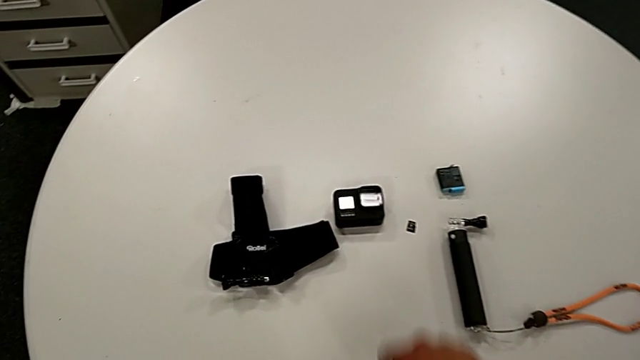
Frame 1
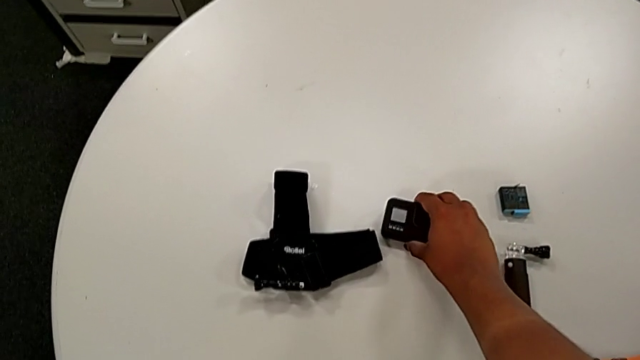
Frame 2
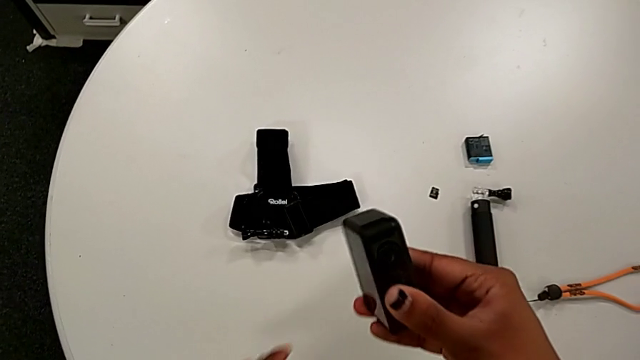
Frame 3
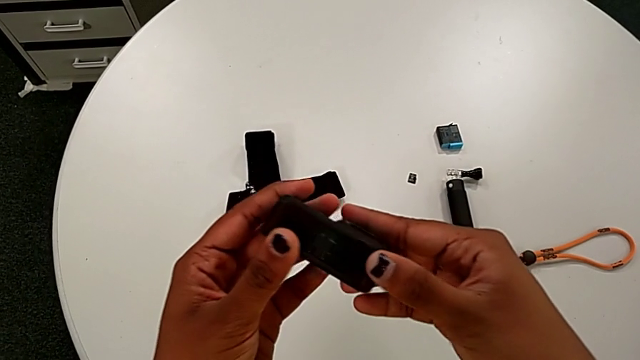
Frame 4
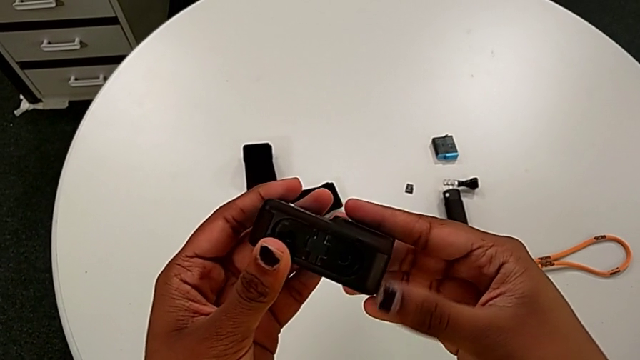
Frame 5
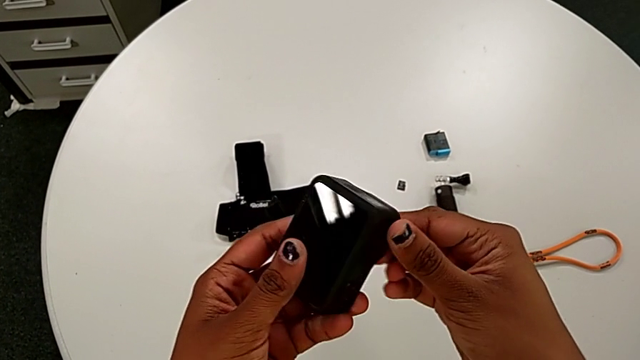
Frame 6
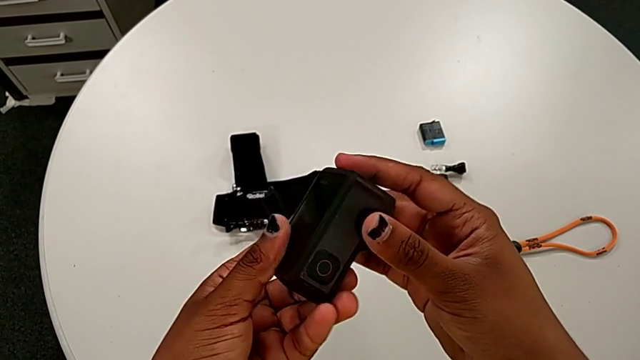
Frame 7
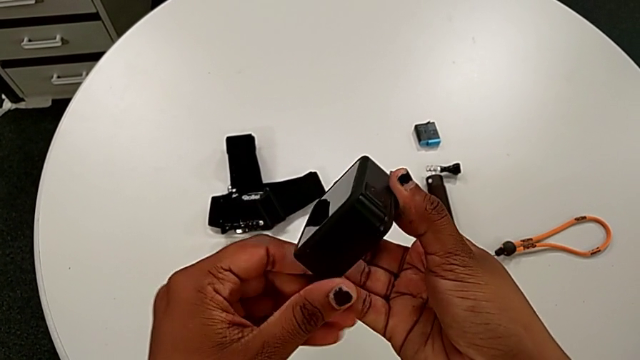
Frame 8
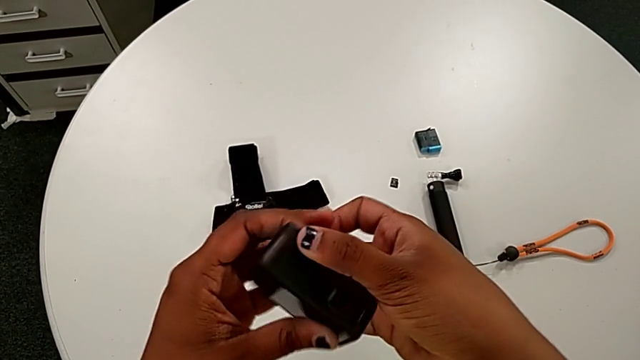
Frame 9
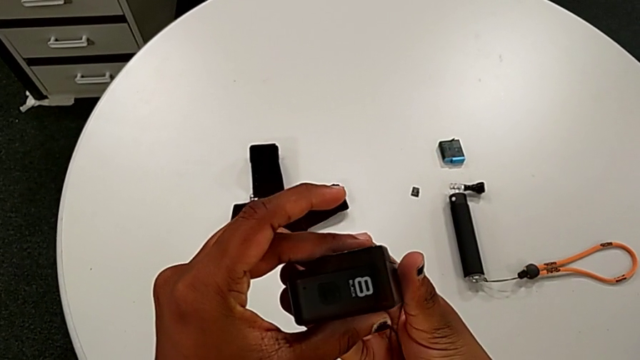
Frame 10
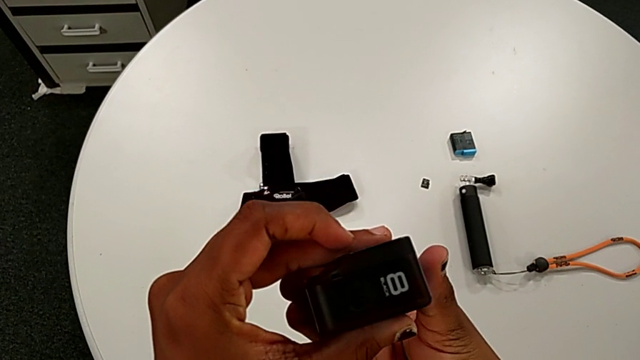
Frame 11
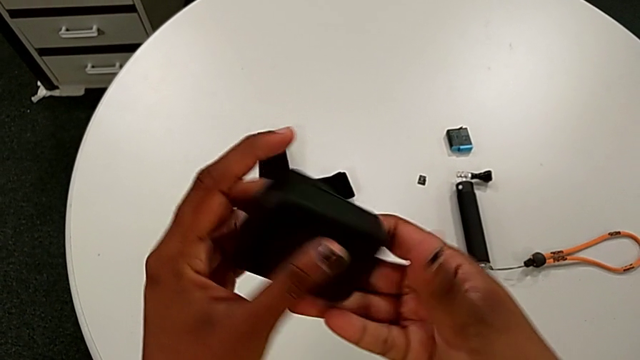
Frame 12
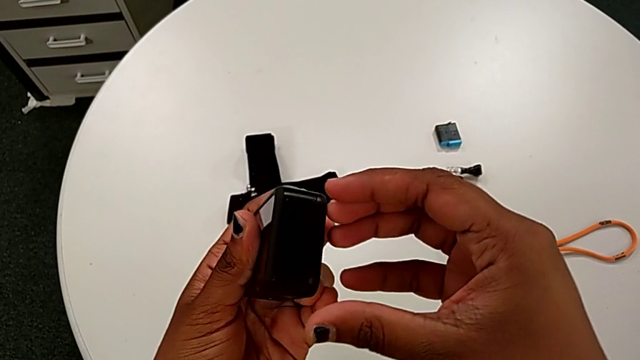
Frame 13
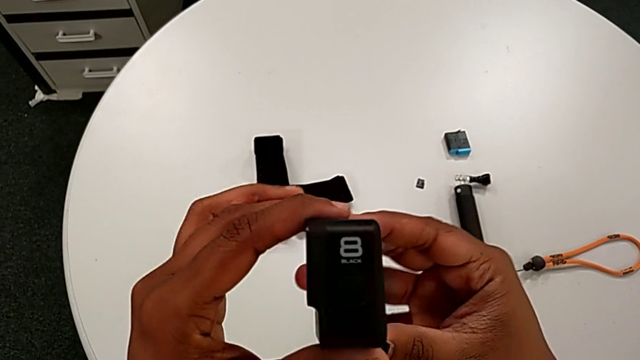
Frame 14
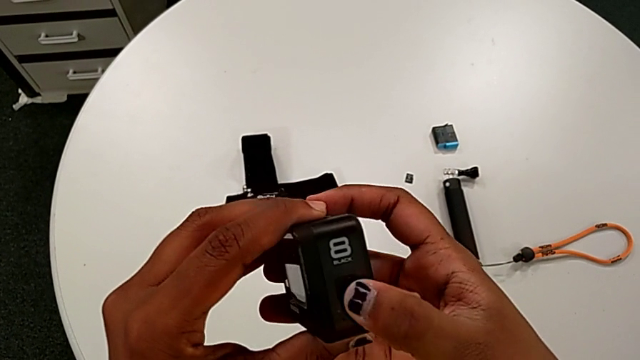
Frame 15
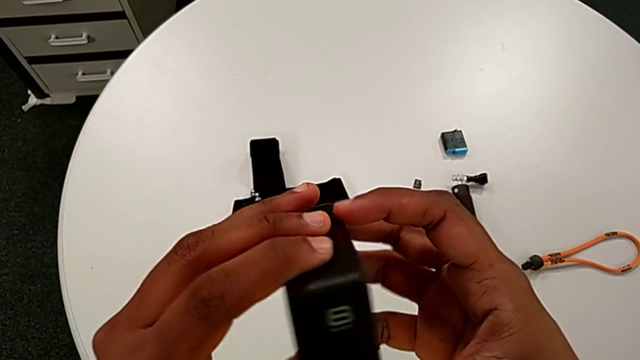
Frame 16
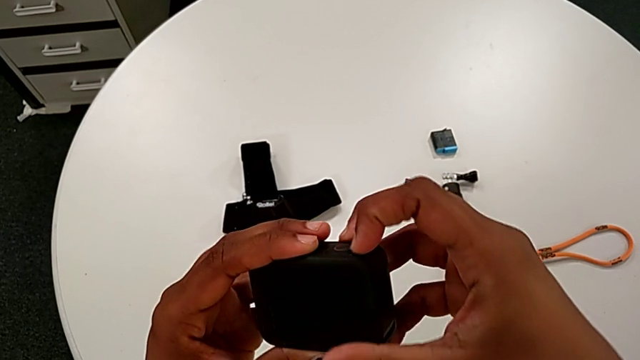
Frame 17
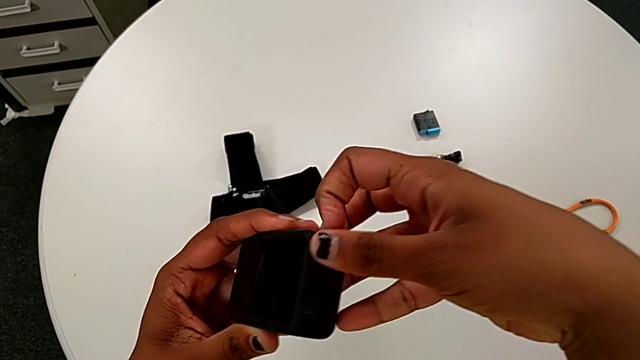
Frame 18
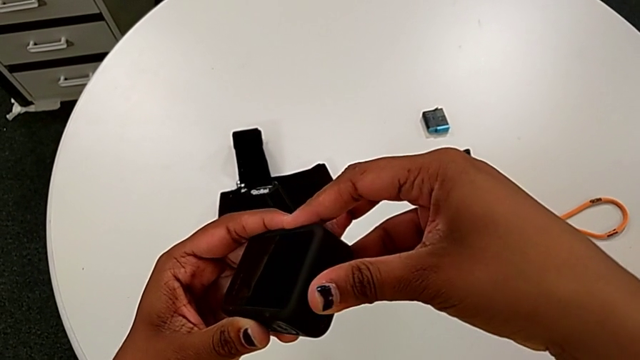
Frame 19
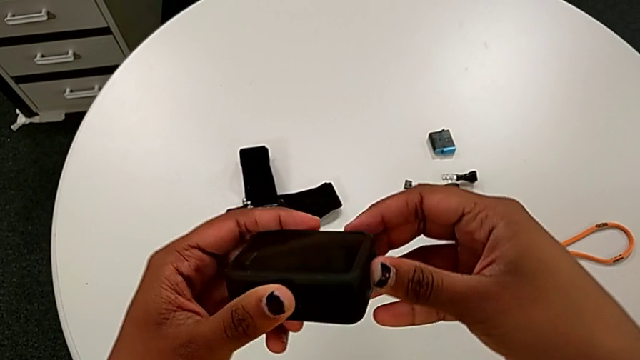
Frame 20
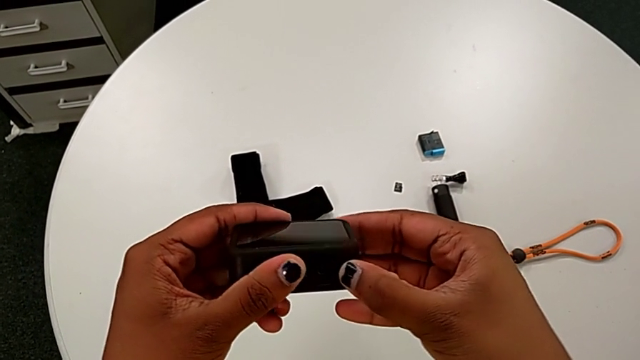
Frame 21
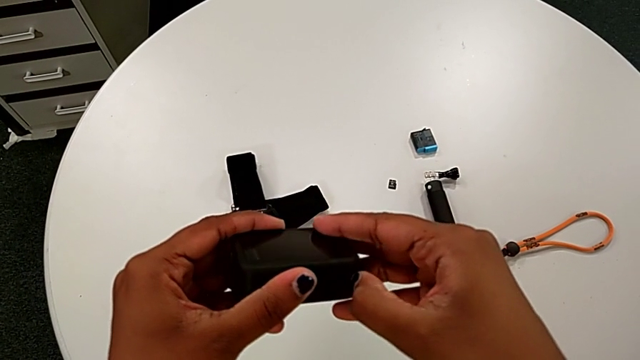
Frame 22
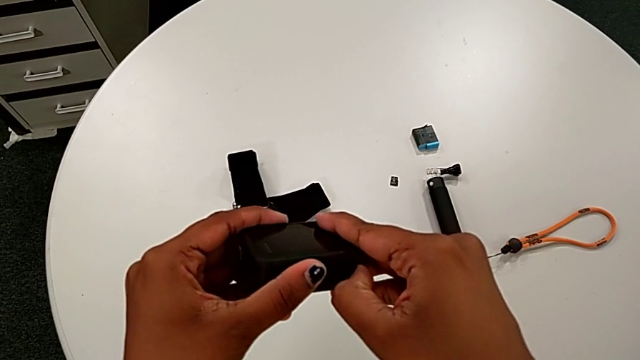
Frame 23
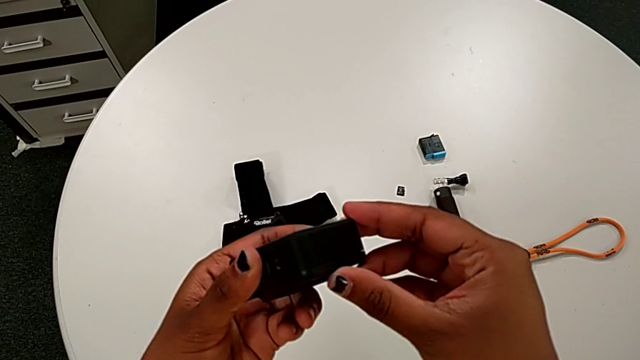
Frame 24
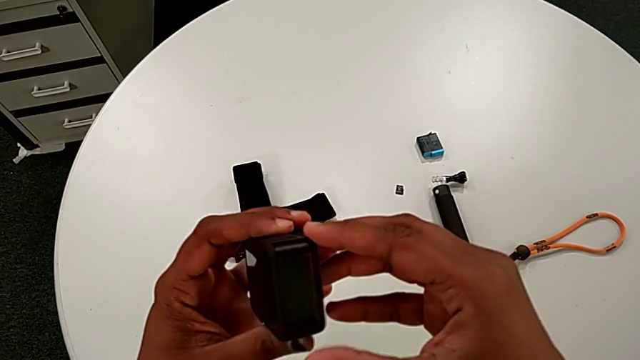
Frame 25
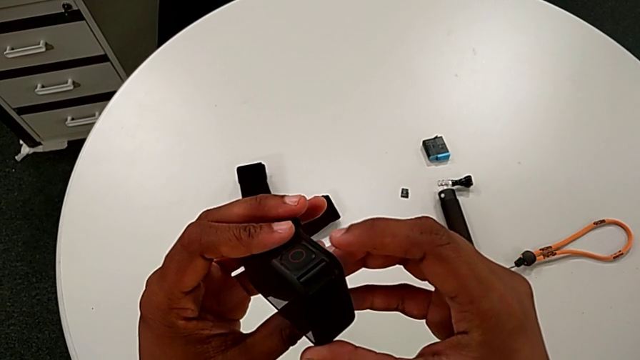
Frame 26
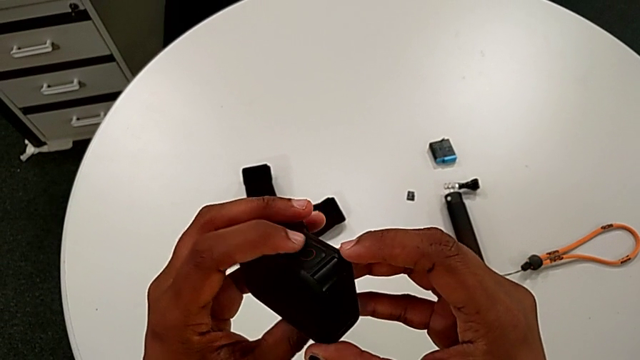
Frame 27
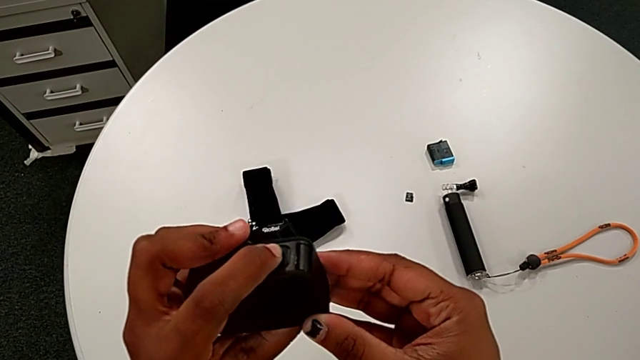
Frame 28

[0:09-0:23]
The camera wearer inspects a black GoPro. They lift the GoPro, rotate it, pull the battery door and rotate the GoPro.

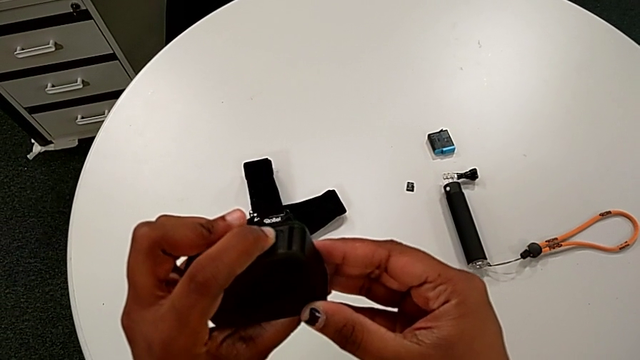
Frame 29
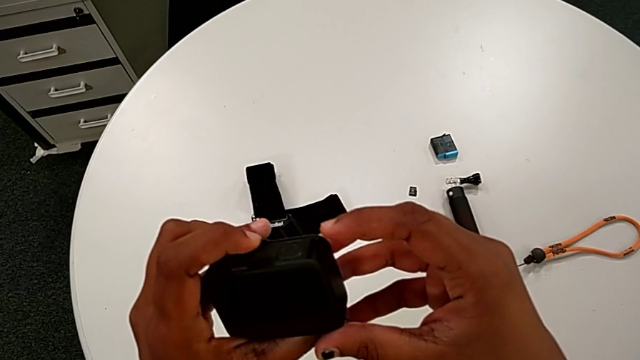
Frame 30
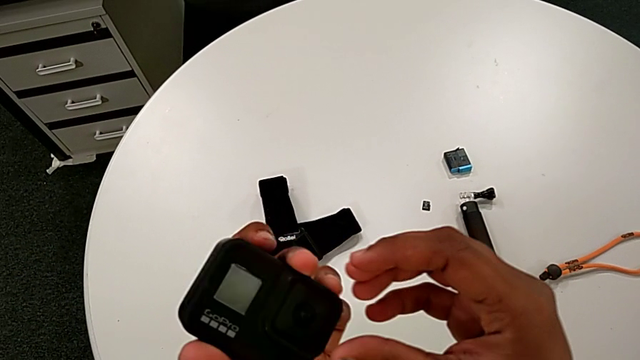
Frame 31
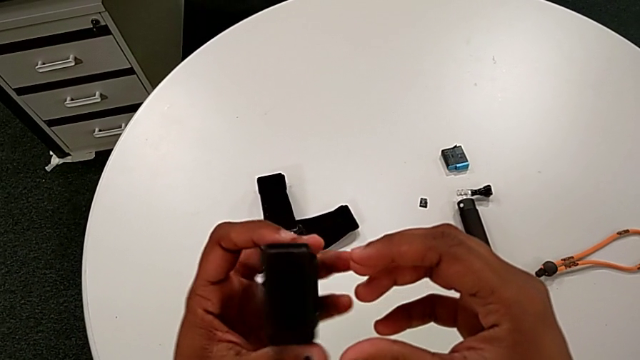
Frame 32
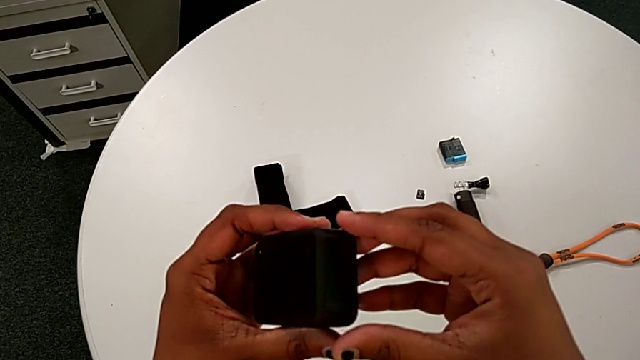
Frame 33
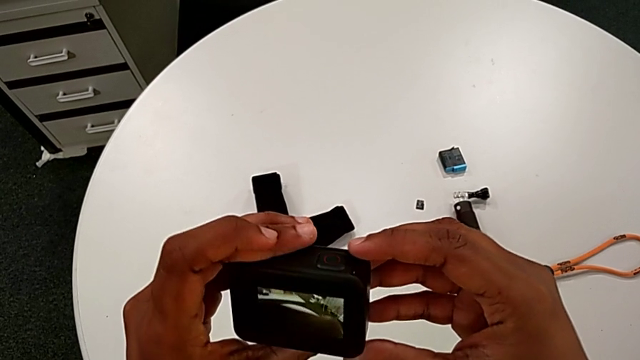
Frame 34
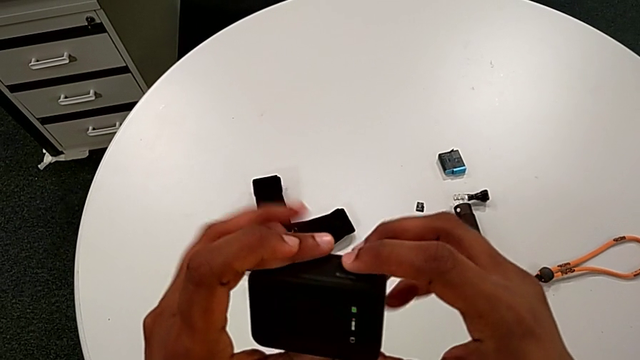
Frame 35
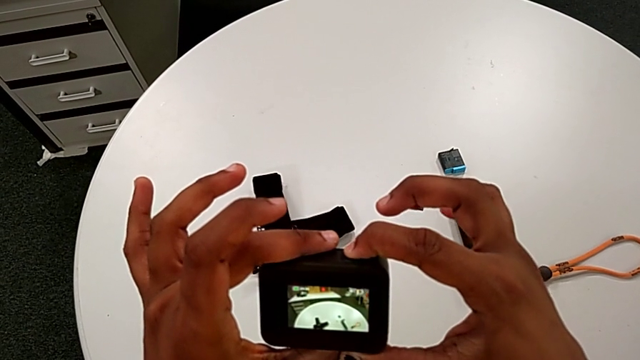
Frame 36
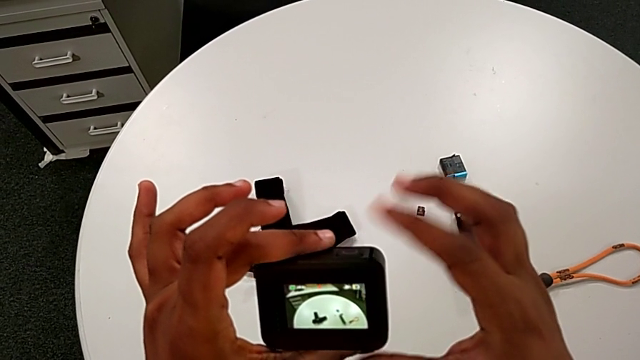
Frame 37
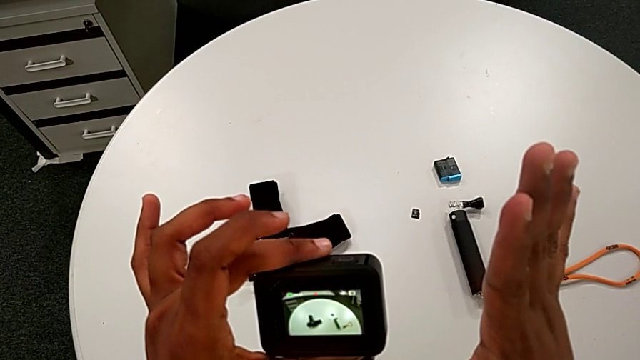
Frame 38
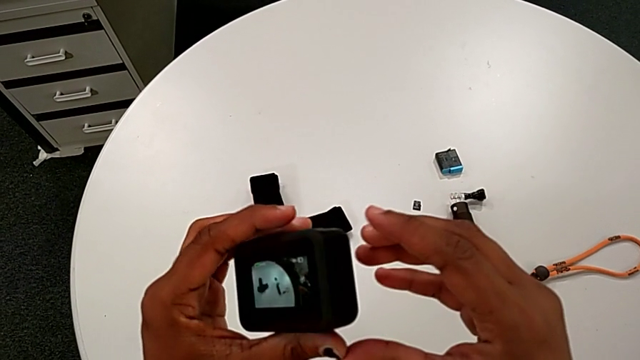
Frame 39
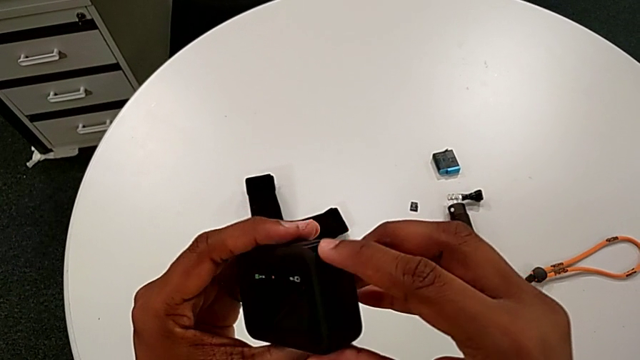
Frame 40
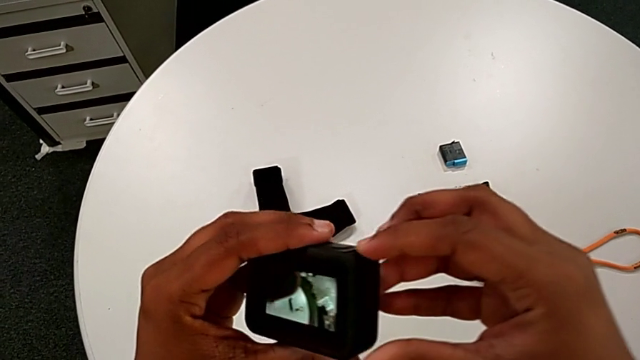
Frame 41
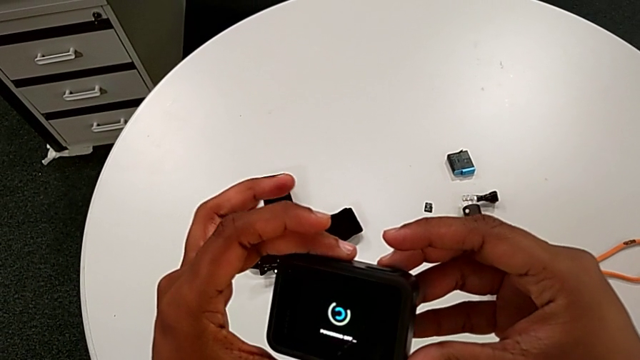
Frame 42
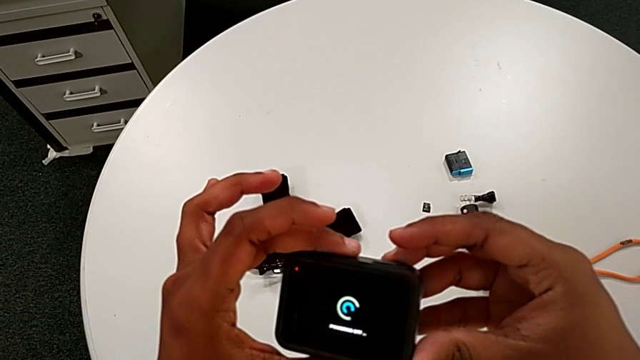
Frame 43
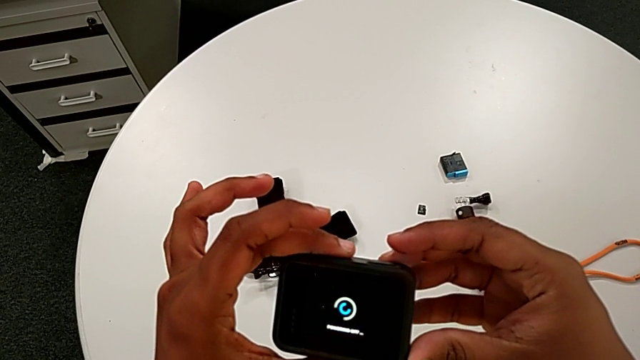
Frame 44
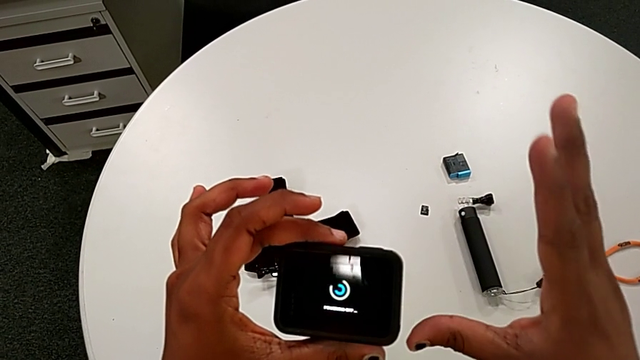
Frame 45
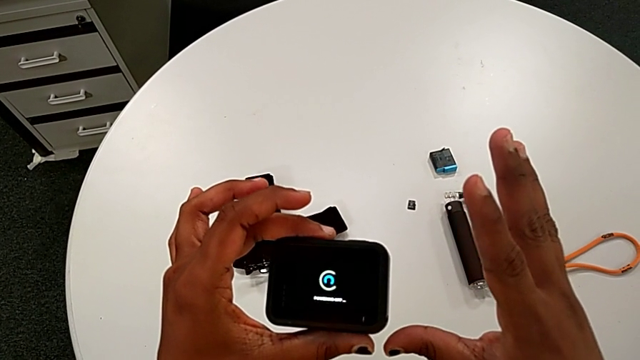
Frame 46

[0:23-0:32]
The camera wearer is accidentally turning on the black GoPro. They inspect the GoPro, turn it on and push the side button.
